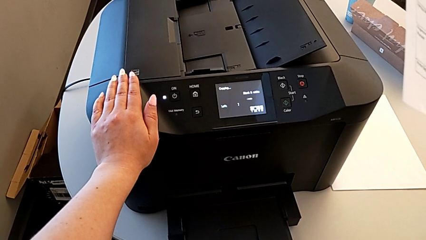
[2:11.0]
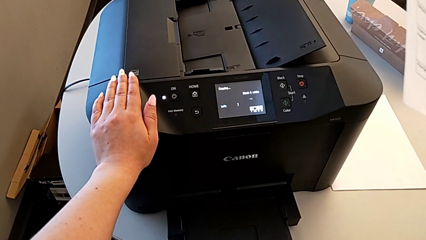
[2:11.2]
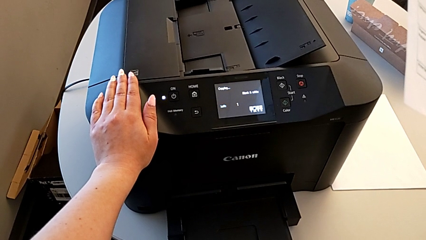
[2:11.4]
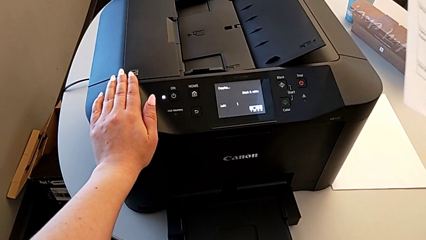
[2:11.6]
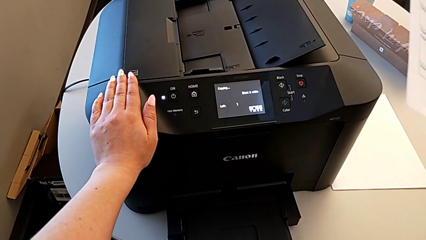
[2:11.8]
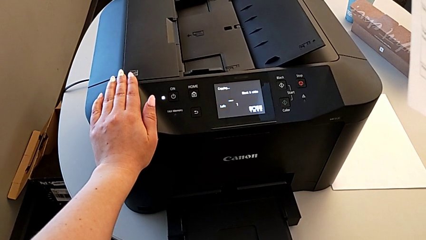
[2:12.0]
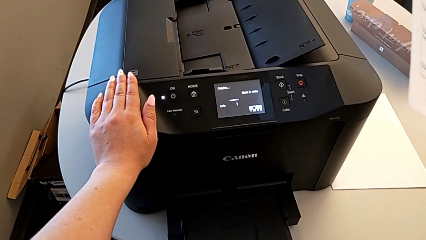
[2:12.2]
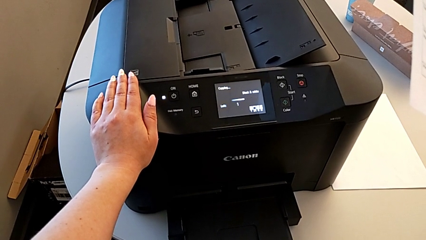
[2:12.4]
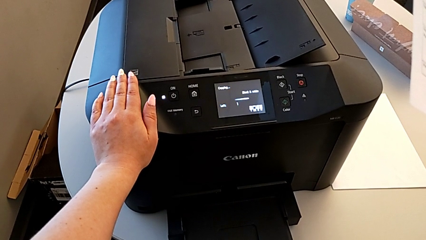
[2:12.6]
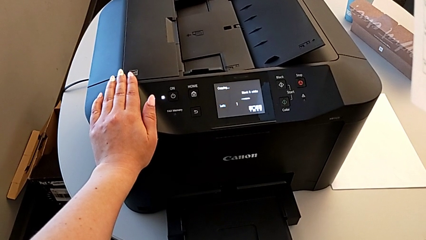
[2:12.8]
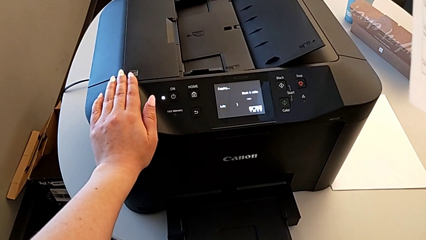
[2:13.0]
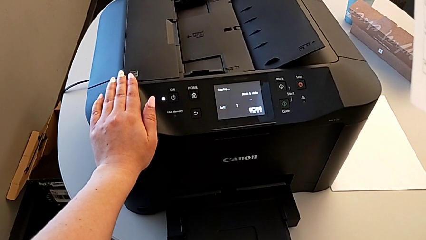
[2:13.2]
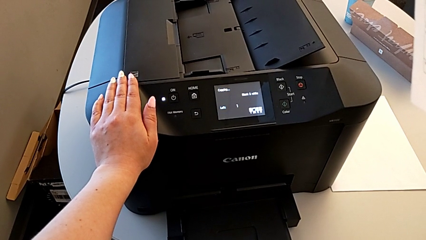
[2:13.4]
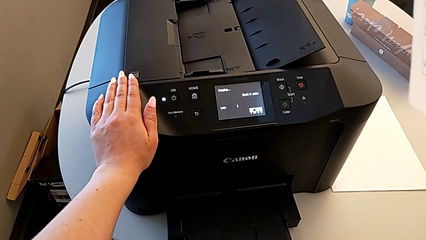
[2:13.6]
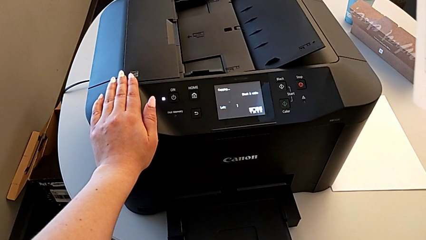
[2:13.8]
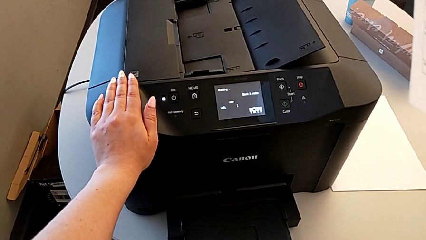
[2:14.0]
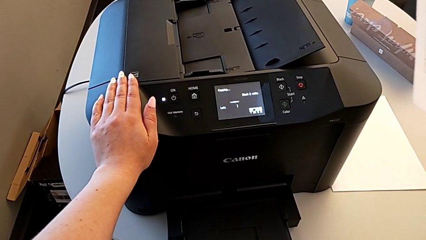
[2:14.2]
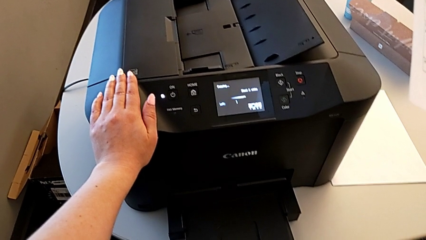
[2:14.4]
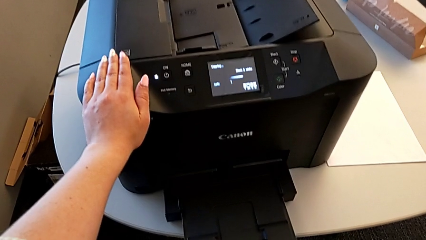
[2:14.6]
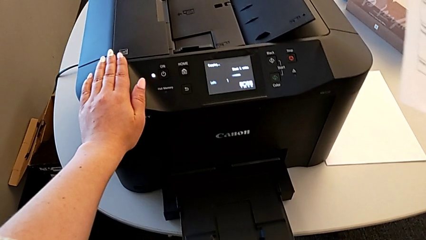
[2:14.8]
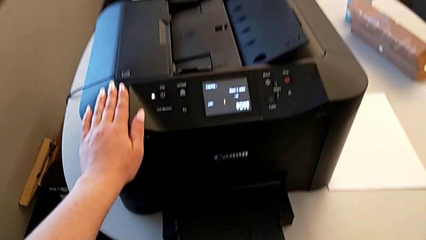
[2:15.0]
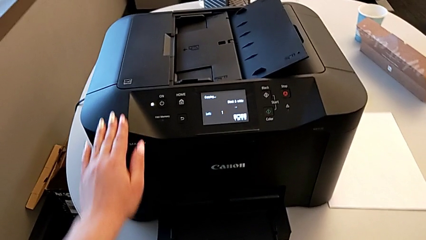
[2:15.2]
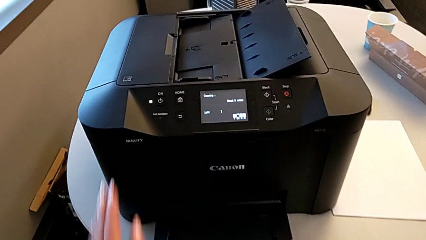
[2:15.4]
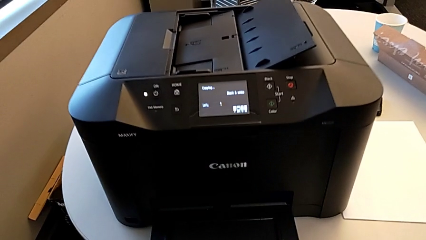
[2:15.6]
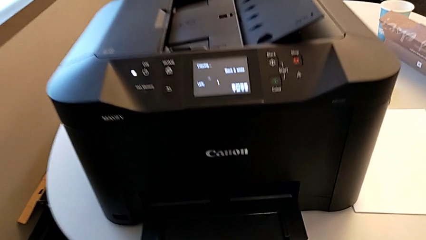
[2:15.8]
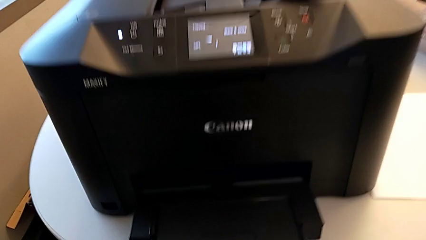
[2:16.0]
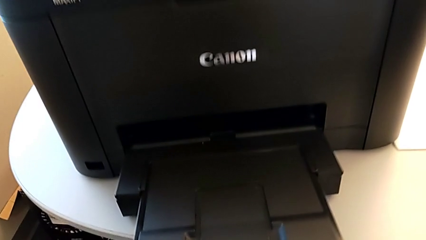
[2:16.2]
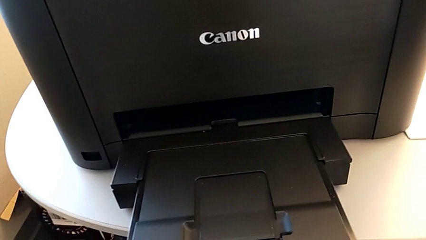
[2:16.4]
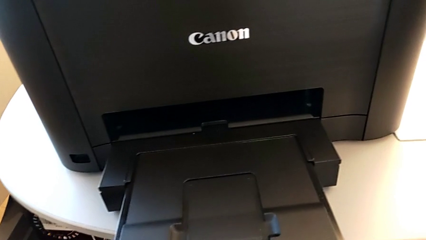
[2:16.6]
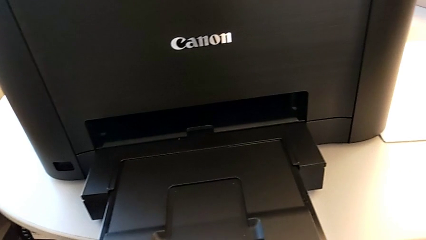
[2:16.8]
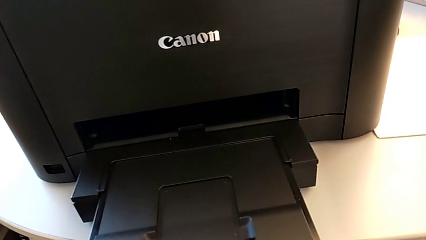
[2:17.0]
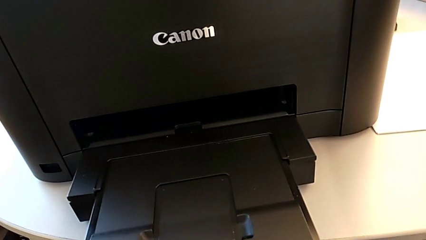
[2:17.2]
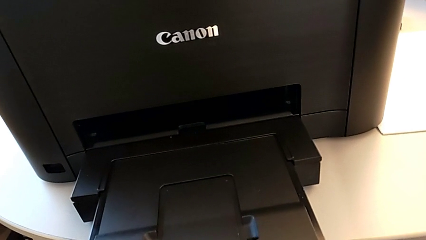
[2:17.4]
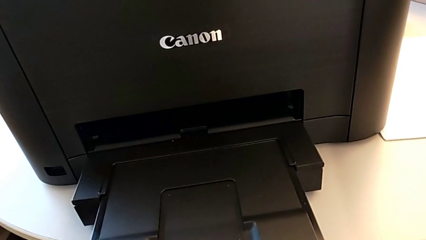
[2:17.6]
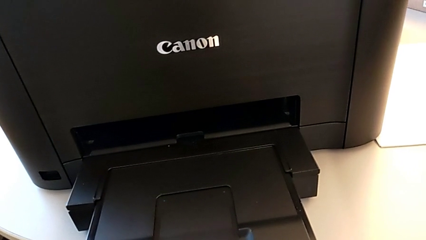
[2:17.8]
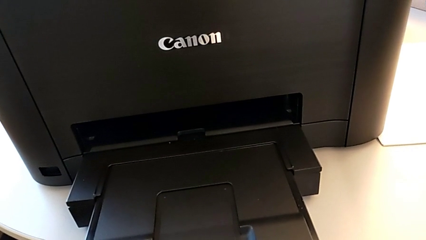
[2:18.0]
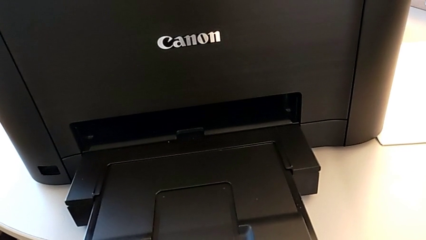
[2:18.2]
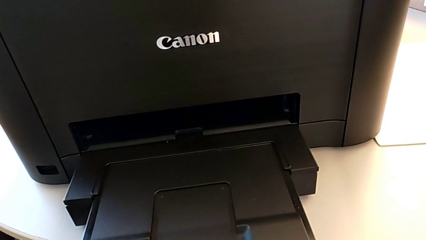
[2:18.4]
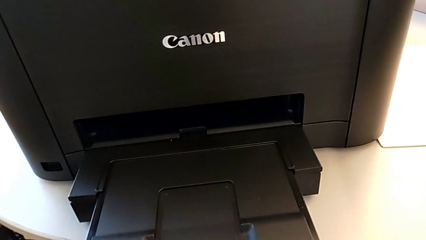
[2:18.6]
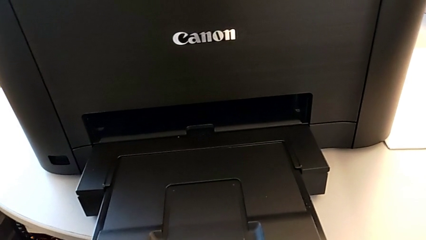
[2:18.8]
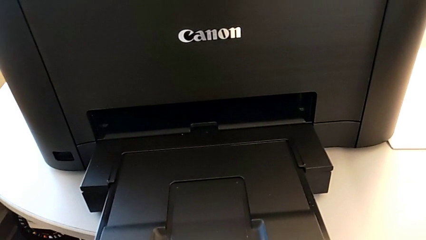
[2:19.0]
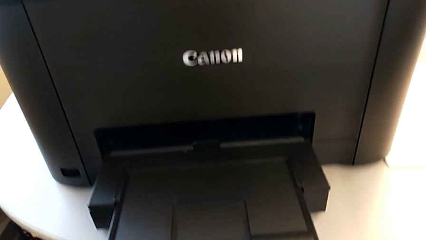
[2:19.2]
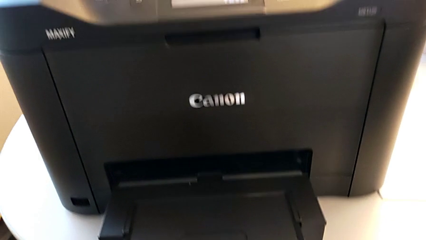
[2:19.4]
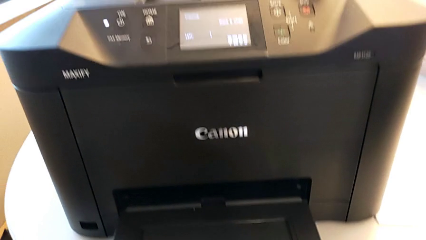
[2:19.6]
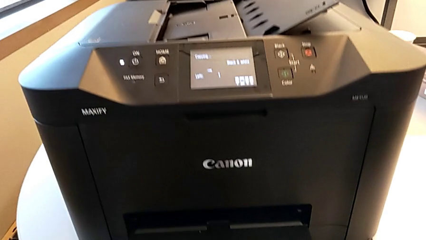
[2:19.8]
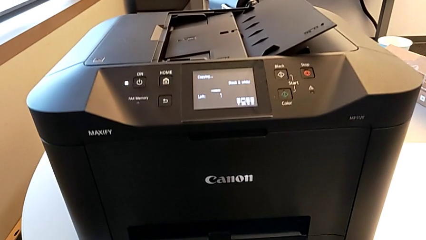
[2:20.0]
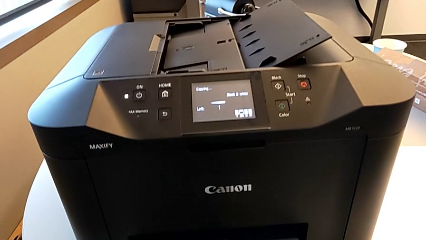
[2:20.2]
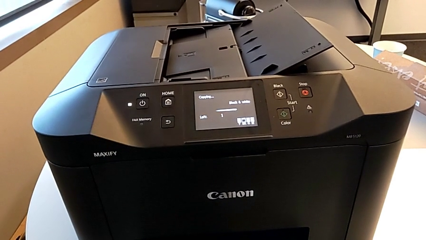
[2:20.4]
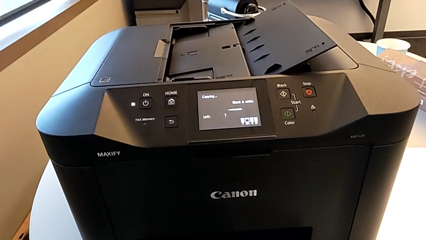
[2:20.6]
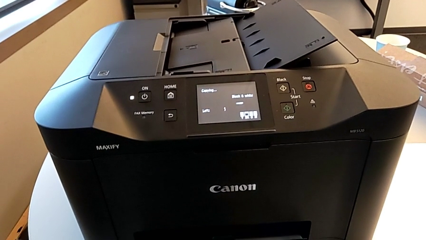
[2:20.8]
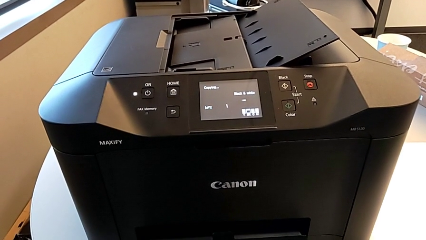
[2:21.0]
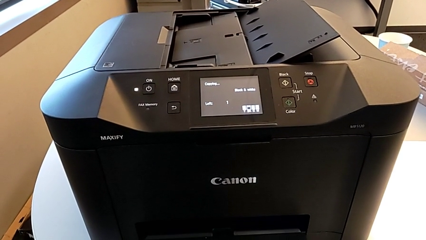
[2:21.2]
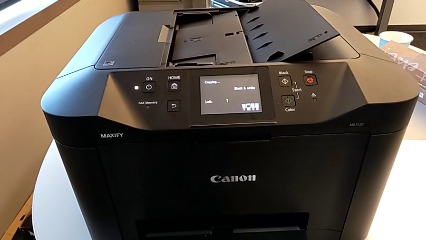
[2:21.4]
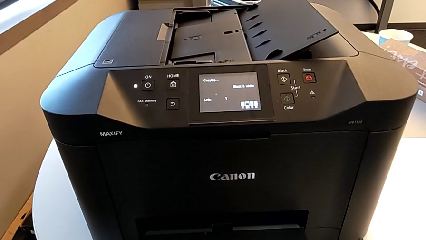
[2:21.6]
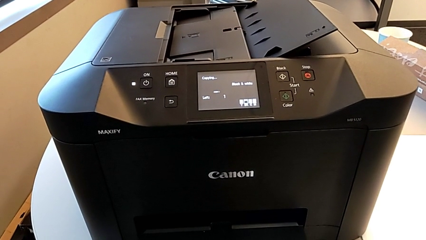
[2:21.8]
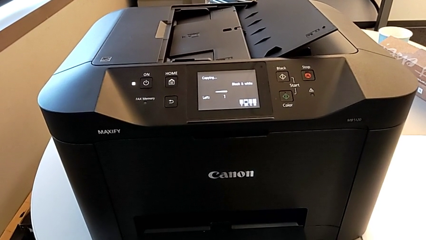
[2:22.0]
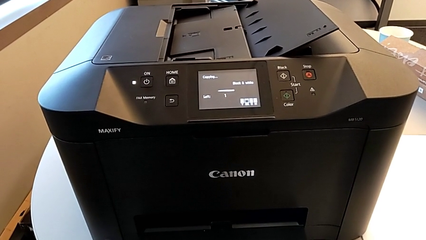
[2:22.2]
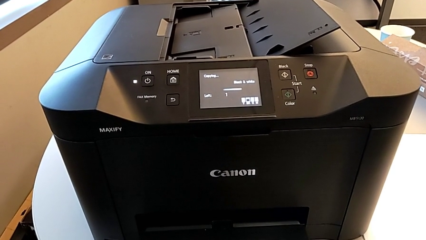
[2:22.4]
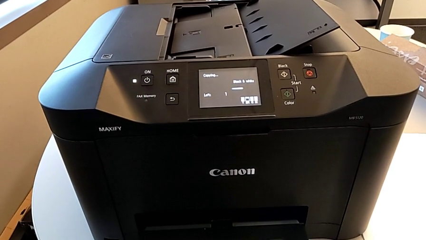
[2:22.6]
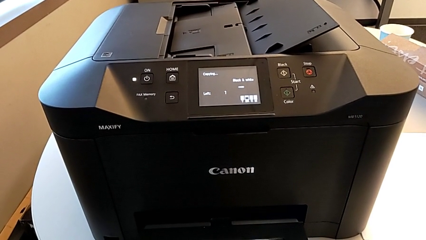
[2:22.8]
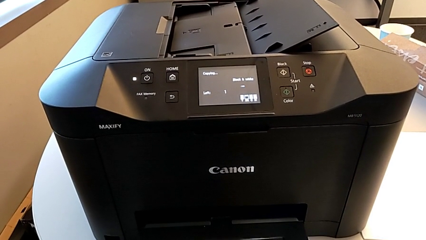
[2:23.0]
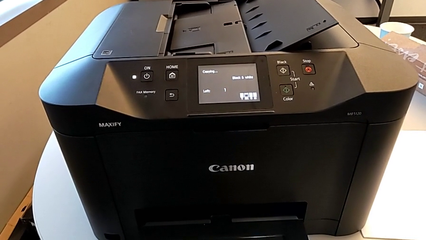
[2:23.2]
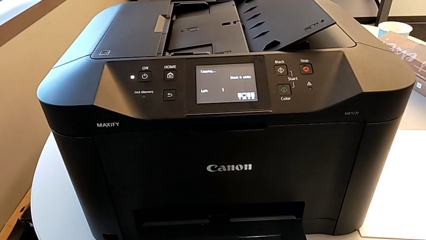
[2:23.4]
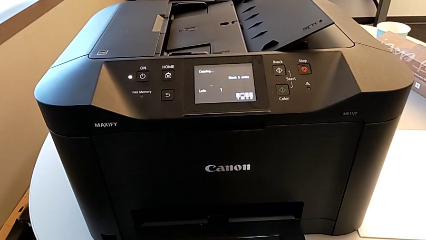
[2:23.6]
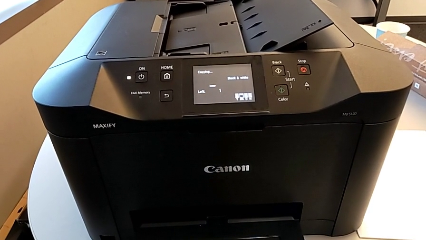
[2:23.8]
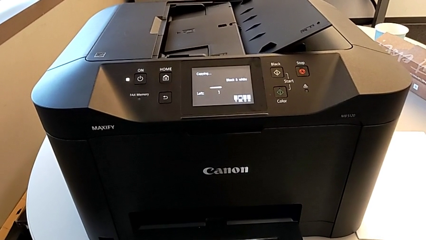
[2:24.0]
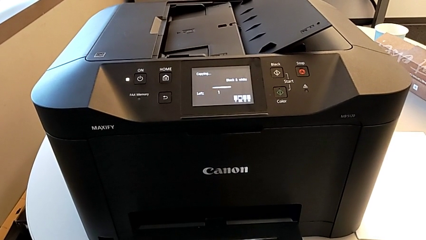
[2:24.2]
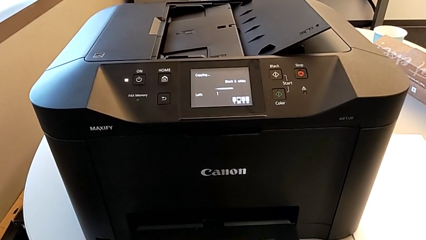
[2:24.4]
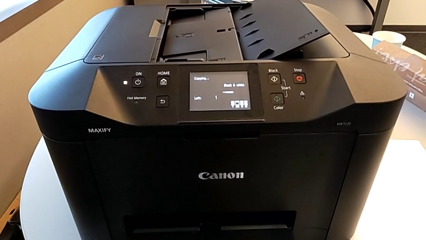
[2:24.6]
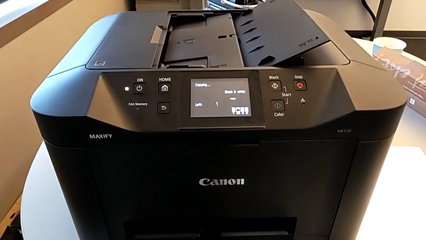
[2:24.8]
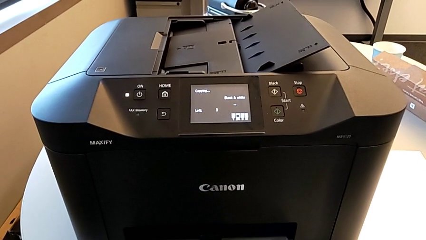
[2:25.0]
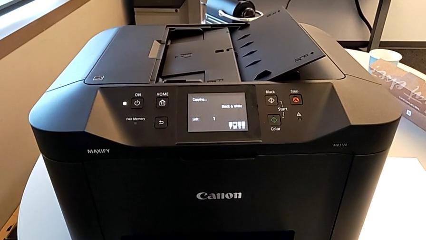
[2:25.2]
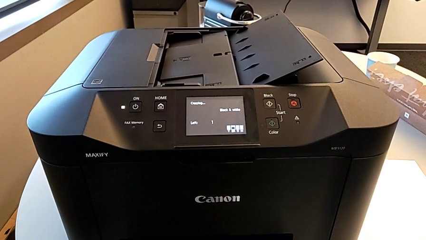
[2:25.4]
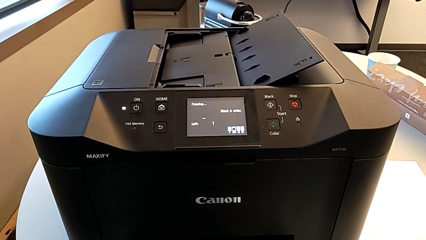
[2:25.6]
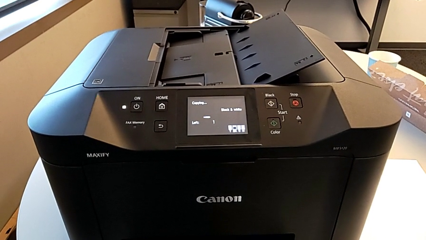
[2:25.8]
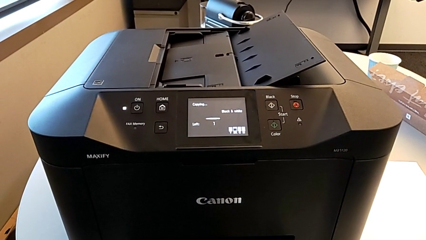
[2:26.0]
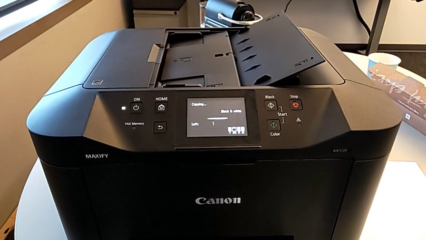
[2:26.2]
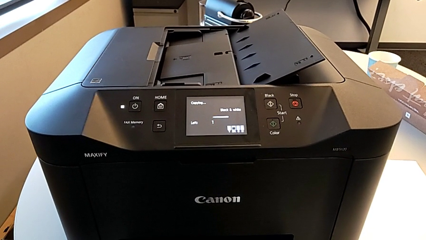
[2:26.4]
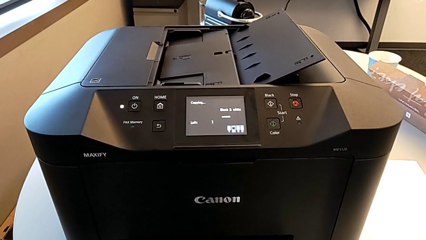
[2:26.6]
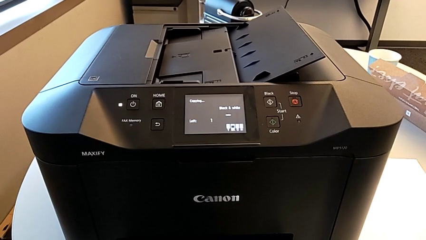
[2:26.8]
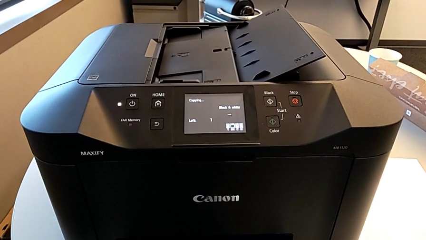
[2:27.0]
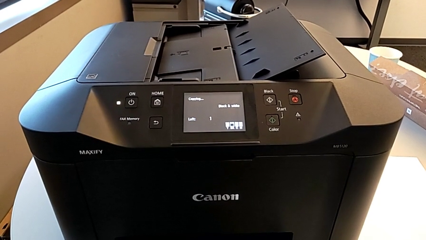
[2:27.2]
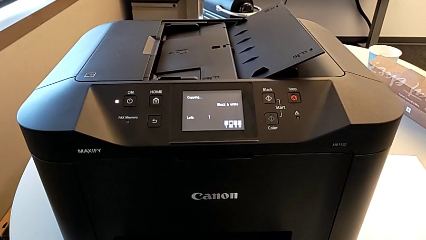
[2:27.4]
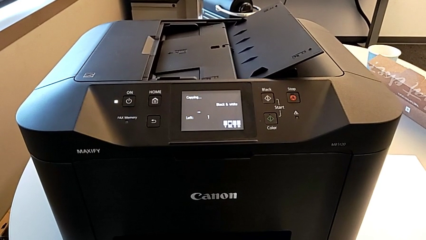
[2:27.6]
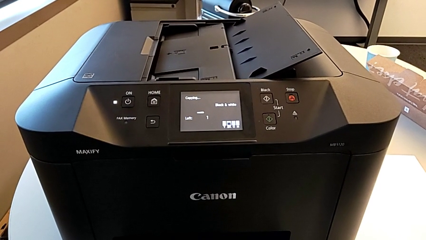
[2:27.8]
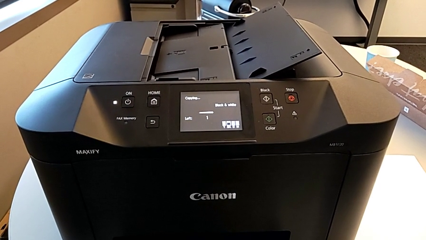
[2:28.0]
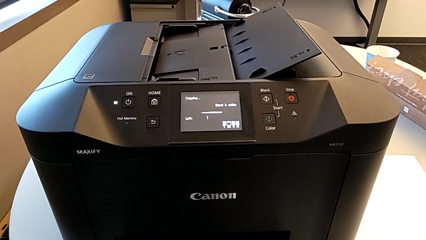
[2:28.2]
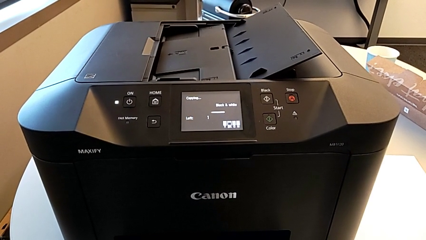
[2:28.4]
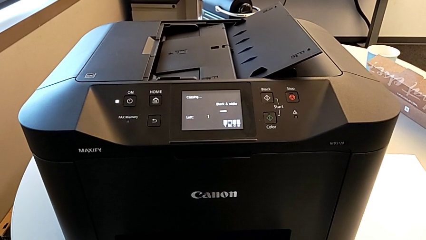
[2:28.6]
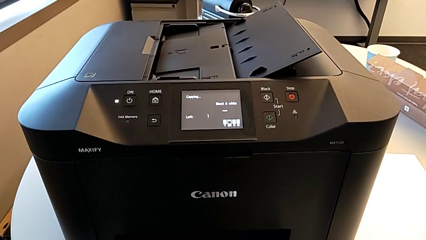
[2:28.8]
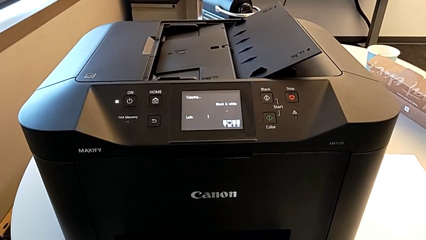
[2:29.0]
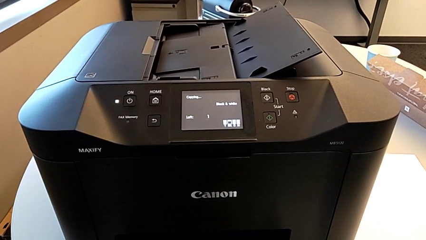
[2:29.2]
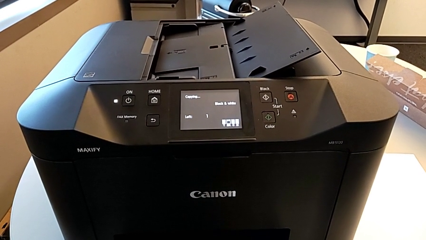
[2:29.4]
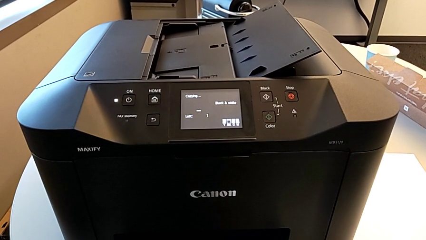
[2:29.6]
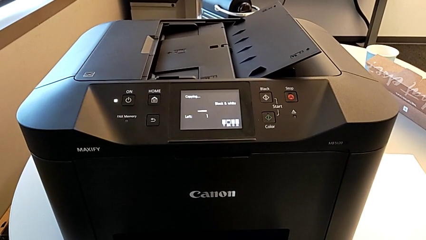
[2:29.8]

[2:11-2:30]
The camera wearer is copying. They keep holding the paper stack.
